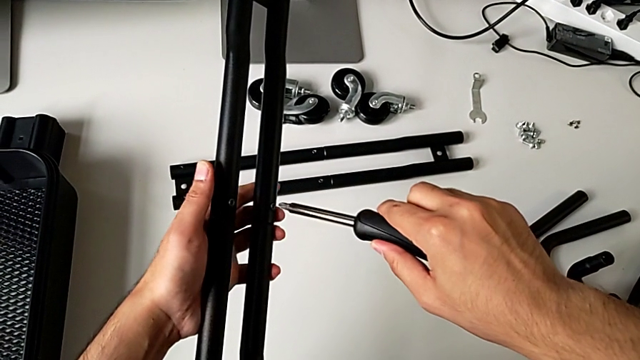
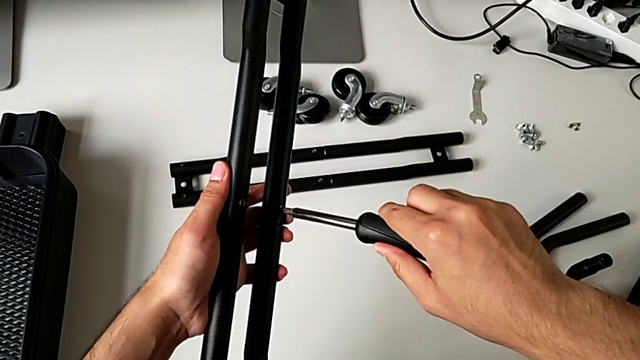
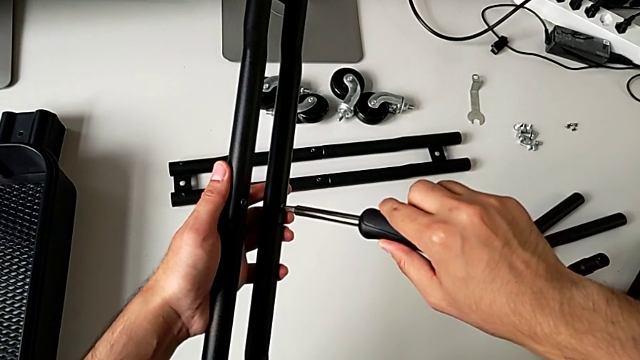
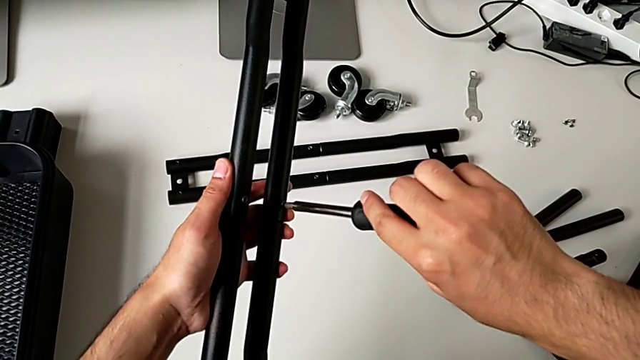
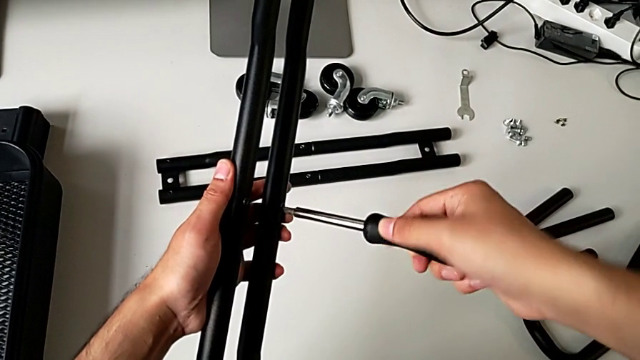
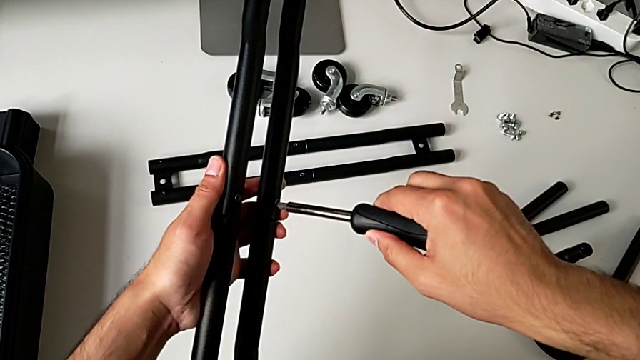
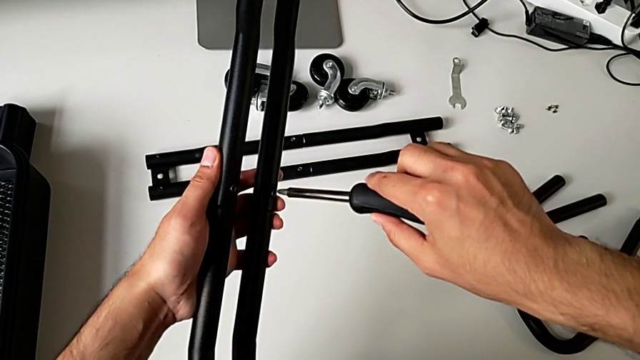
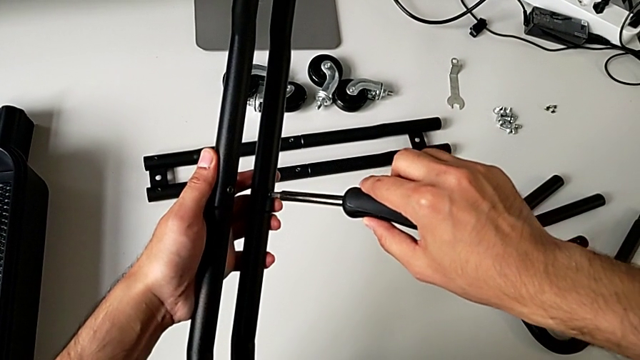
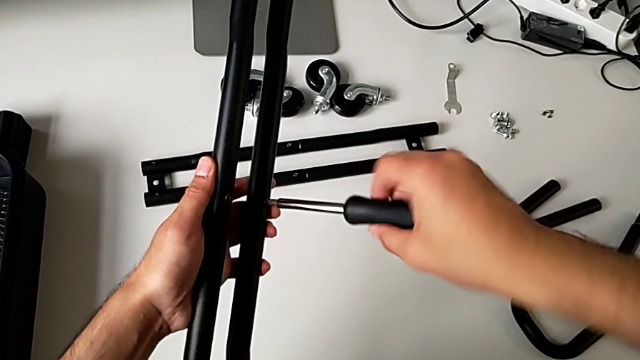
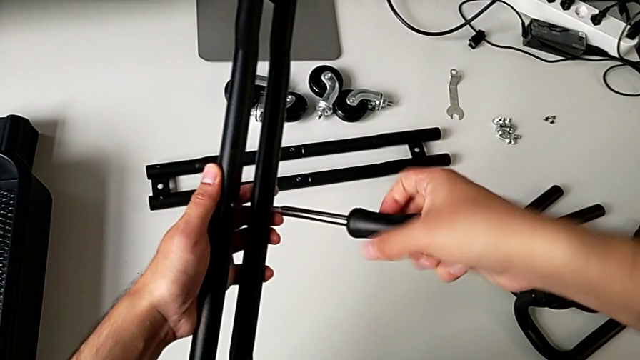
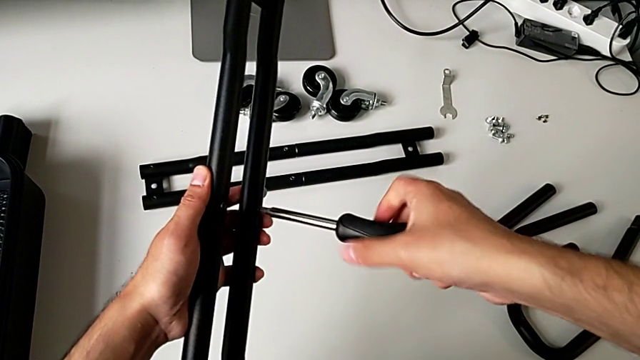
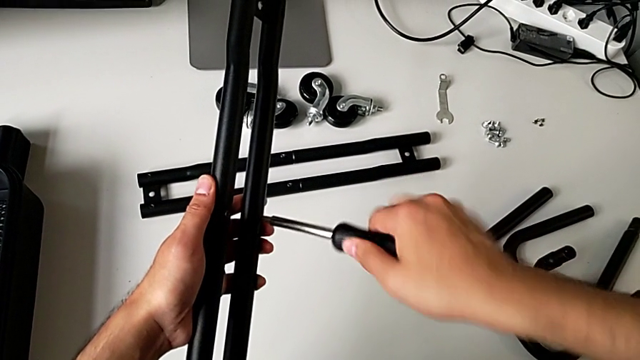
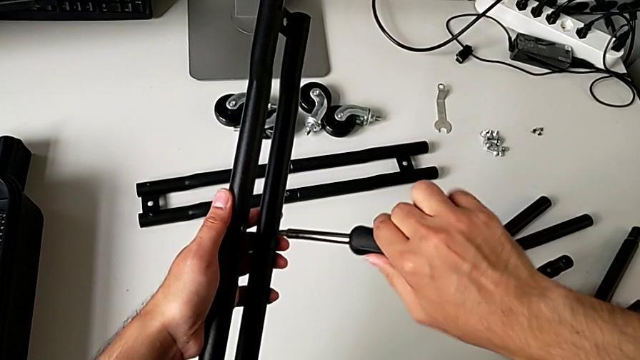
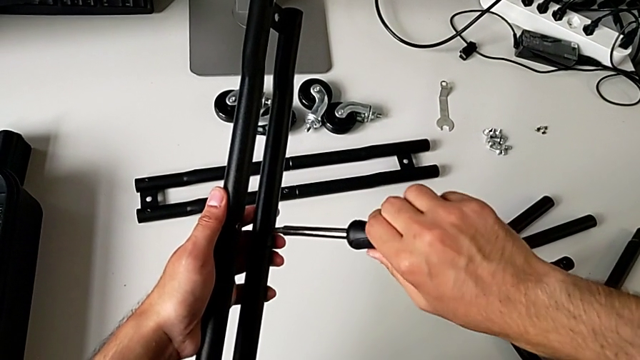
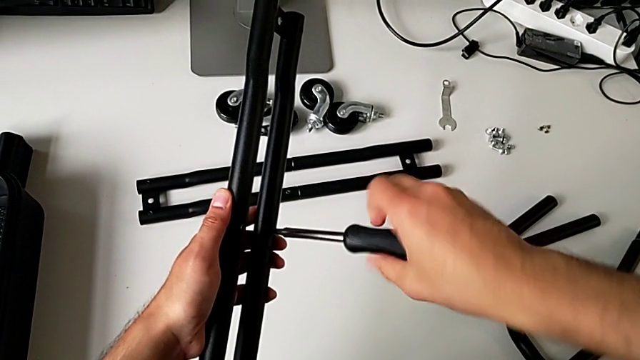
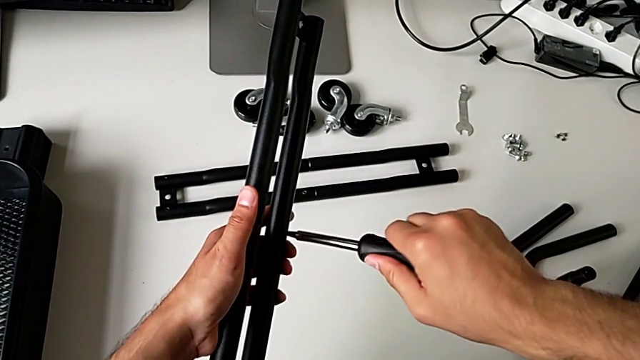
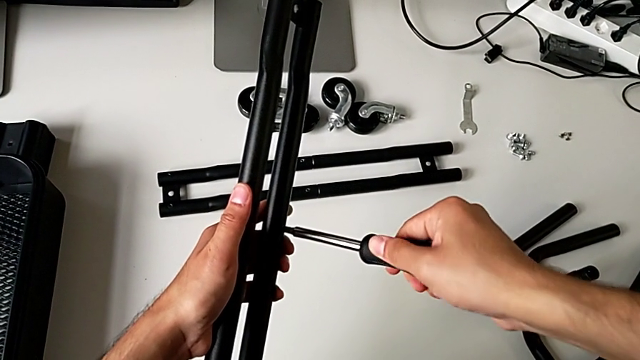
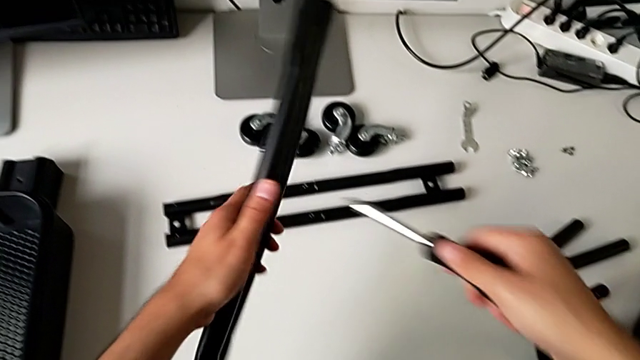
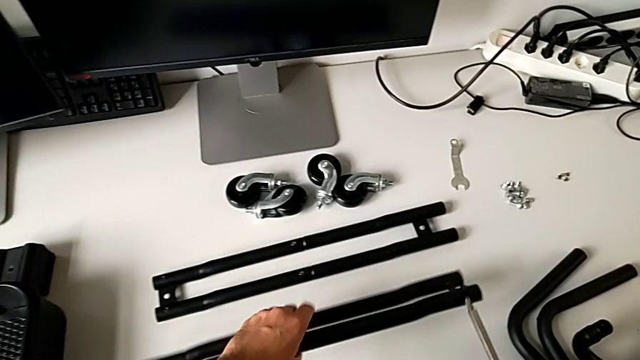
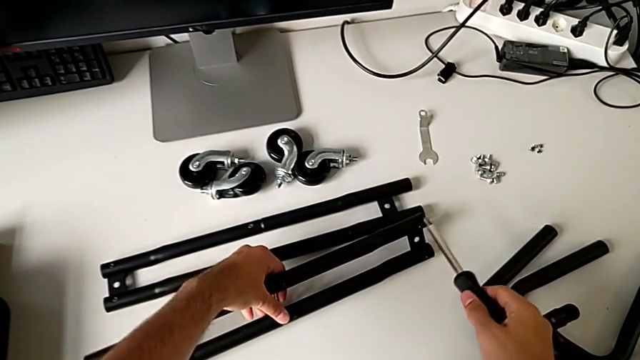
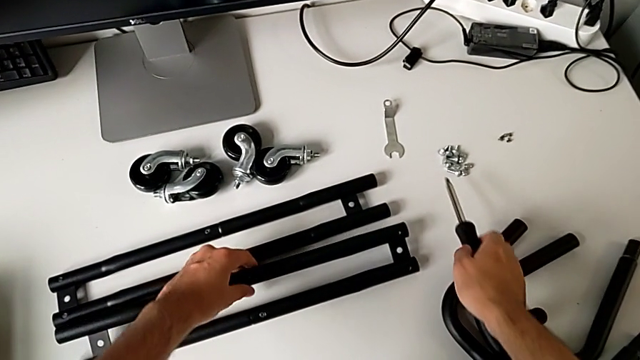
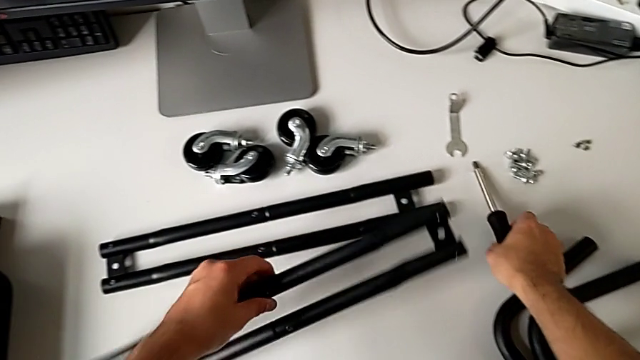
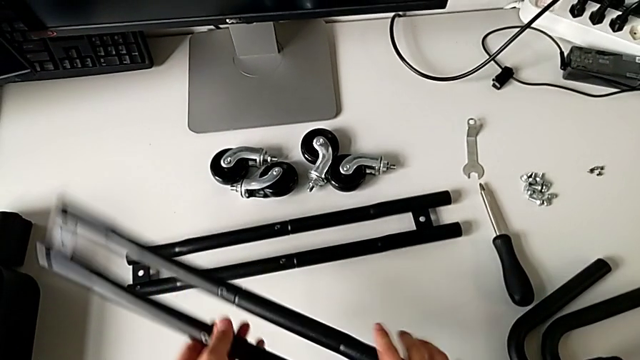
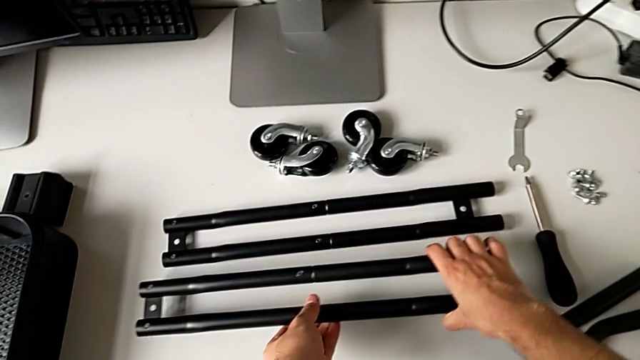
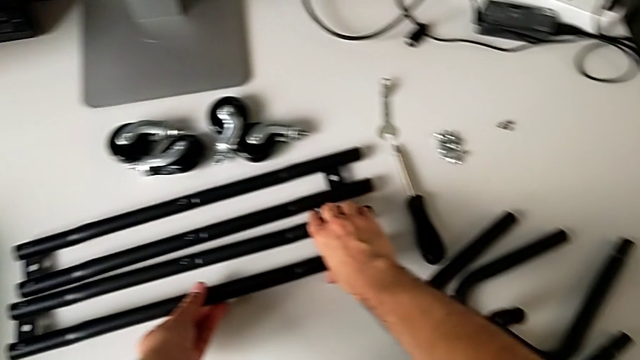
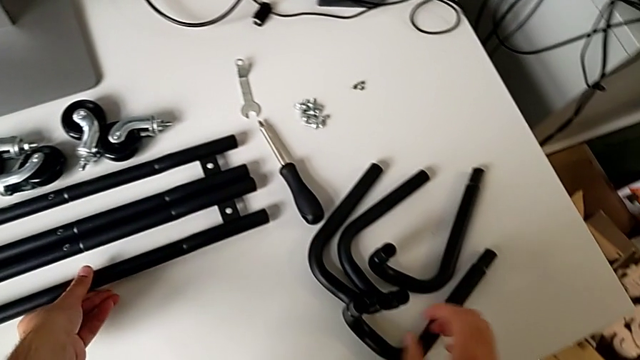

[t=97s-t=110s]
The camera wearer is screwing the second bar of the rolling cart. They screw the third leg, rotate the right leg, place the leg, place the screwdriver, rotate the left leg and place the leg.

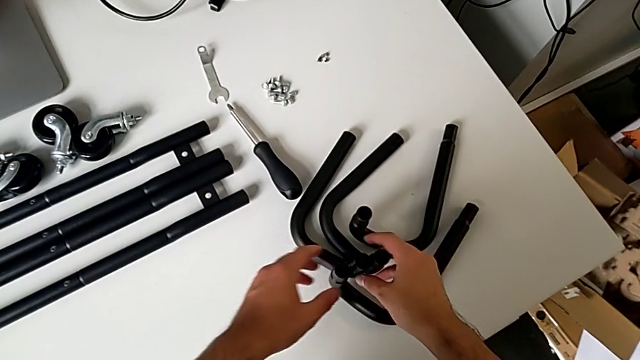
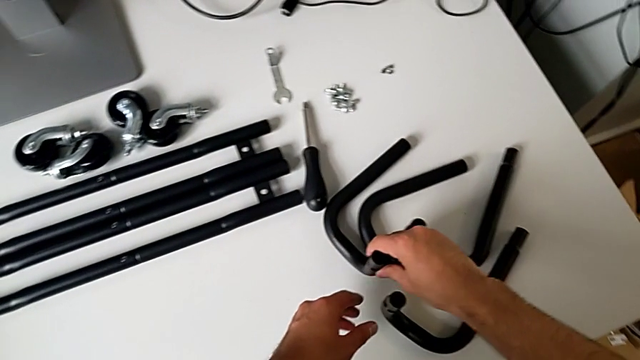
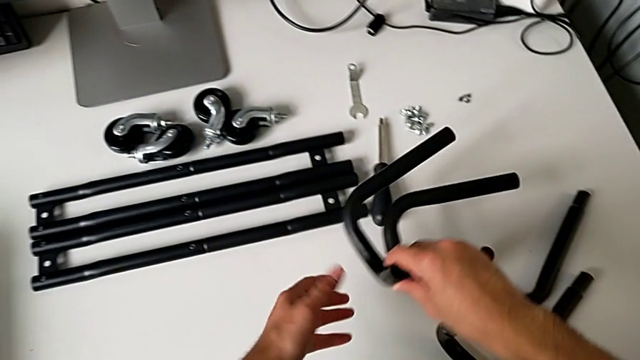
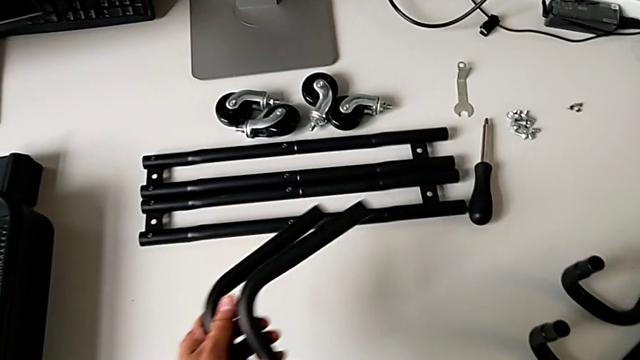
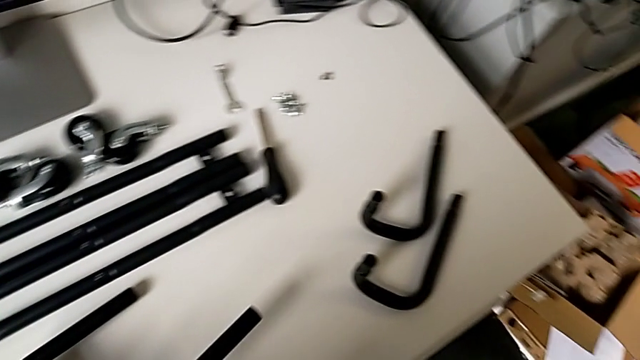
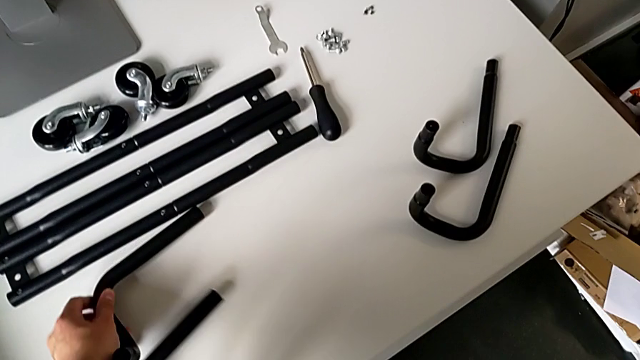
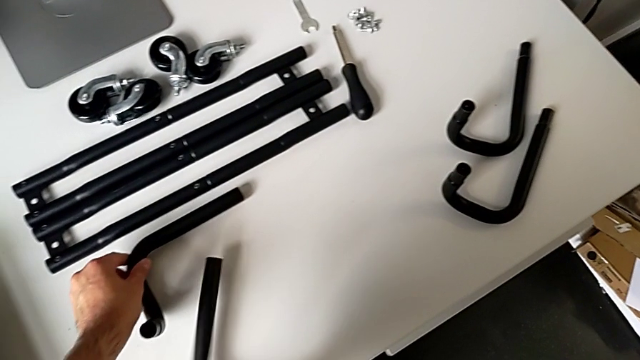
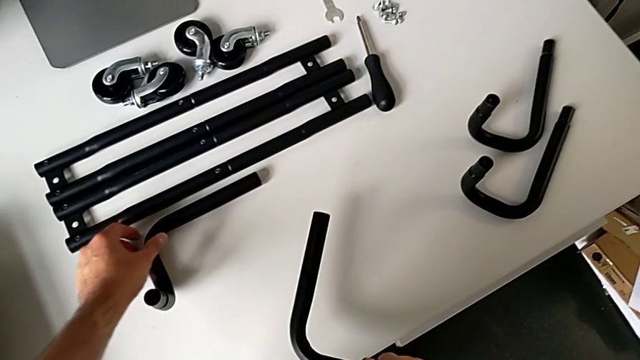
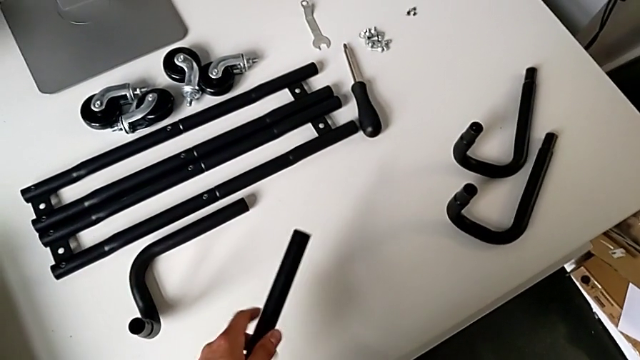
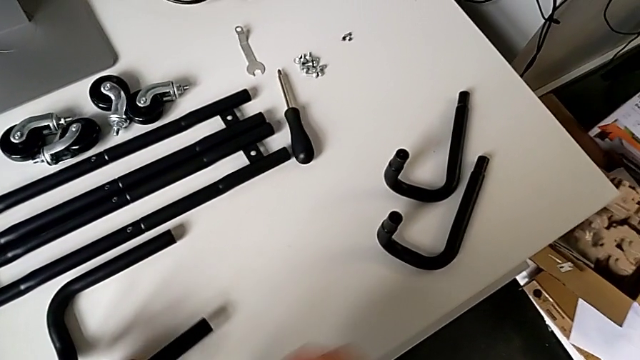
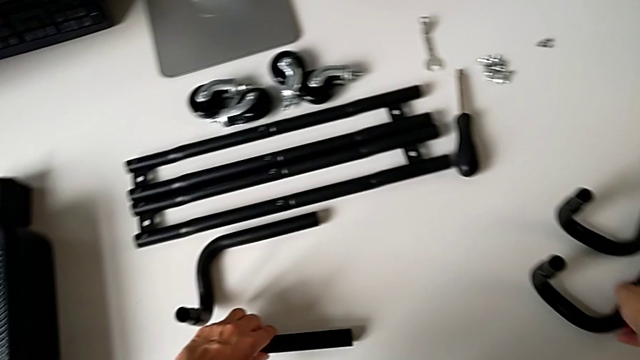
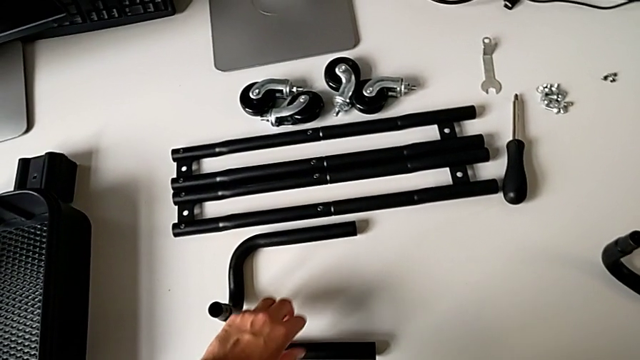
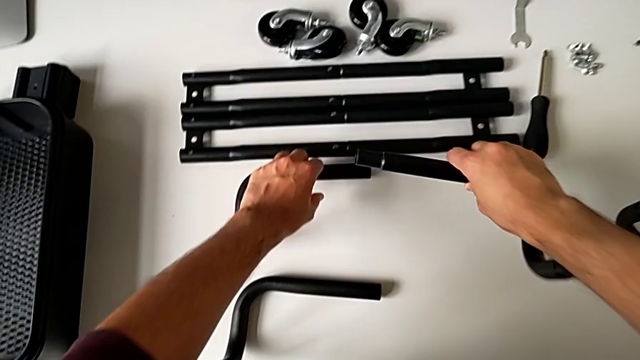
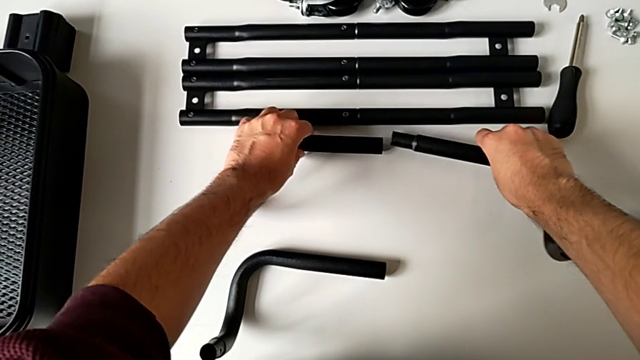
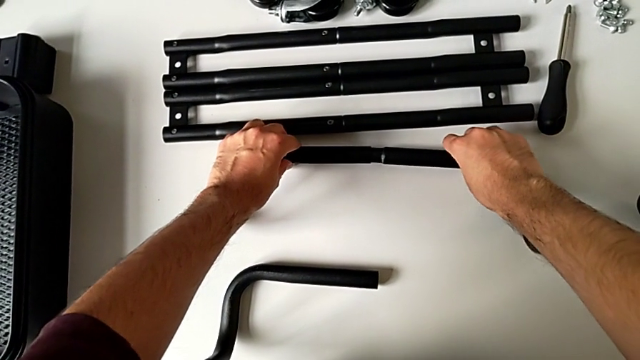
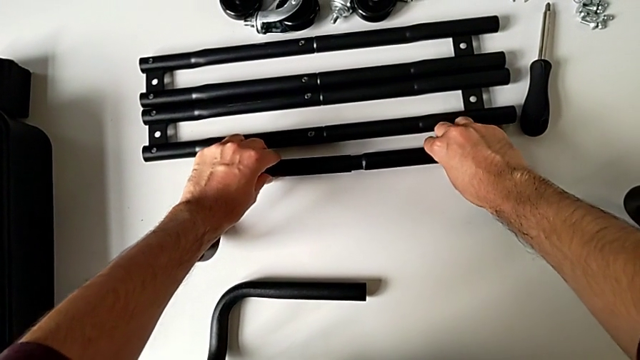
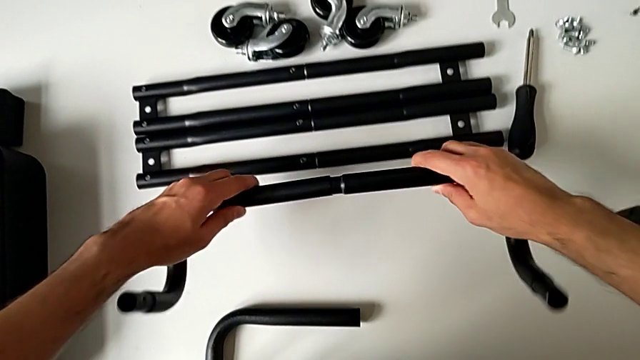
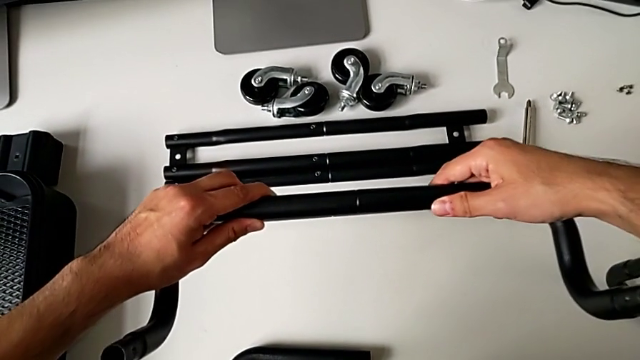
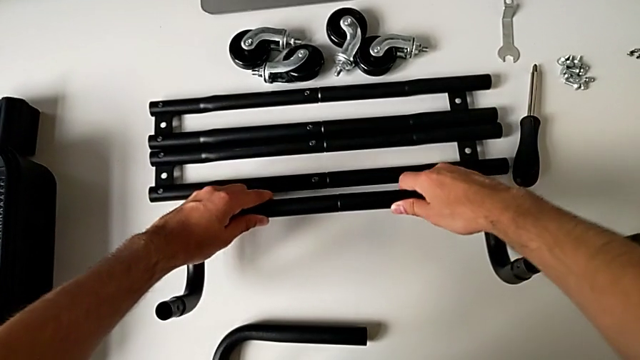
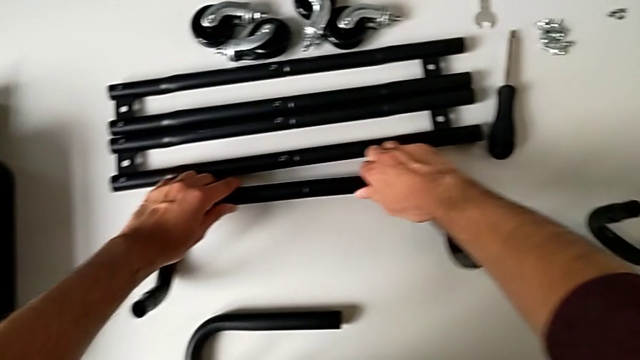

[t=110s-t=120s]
The camera wearer is assembling the base frame of the rolling cart. They grab the frame, place it, grab it, assemble it and place the half frame.
